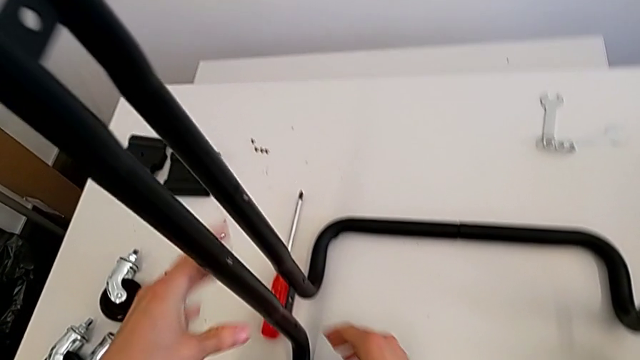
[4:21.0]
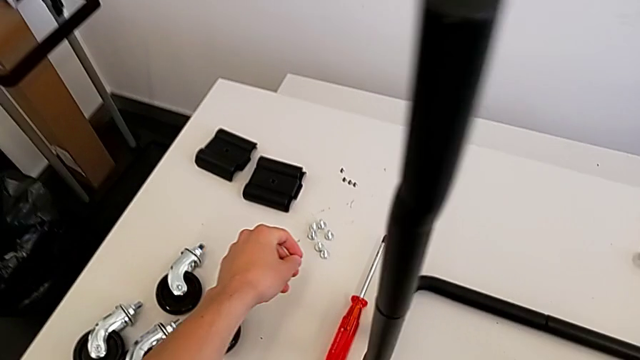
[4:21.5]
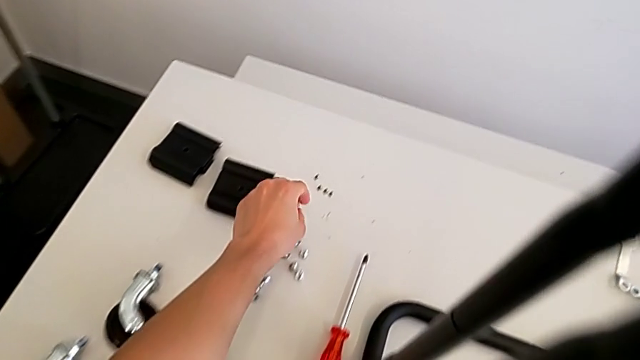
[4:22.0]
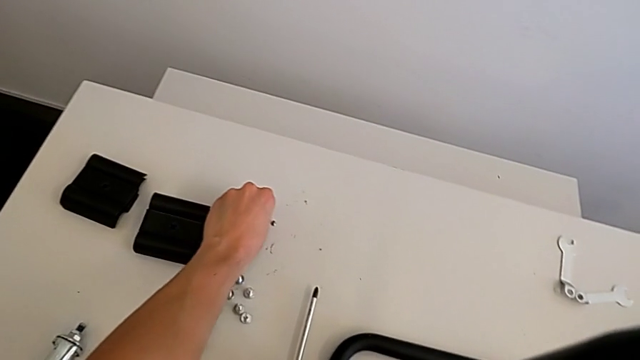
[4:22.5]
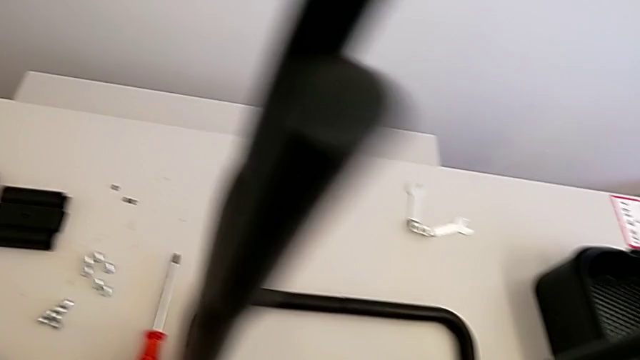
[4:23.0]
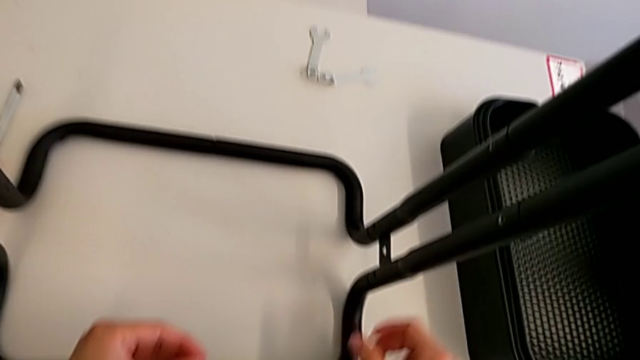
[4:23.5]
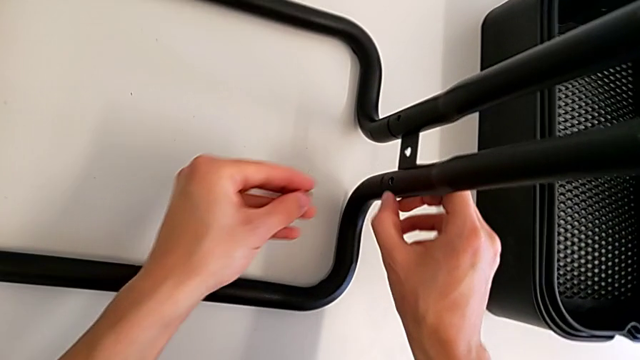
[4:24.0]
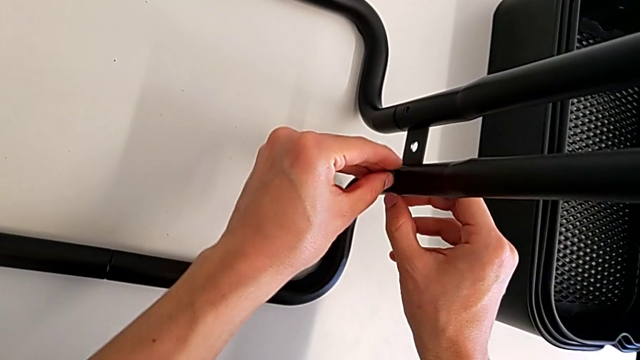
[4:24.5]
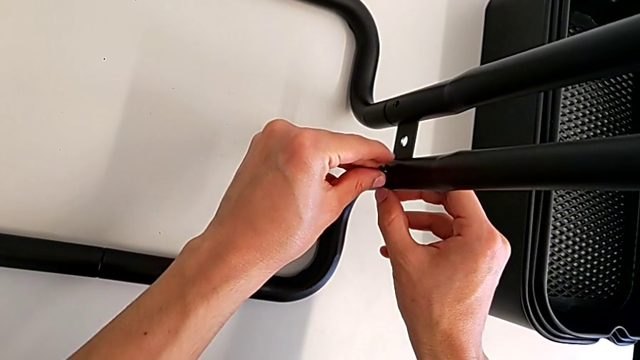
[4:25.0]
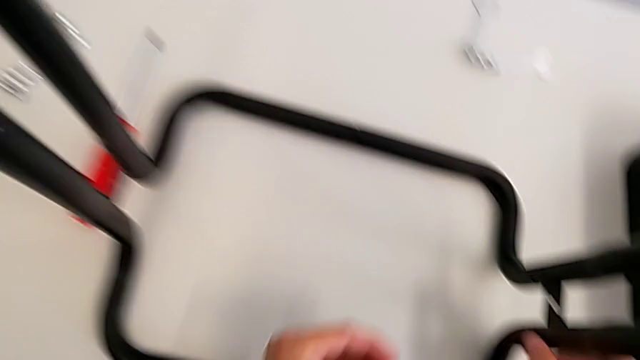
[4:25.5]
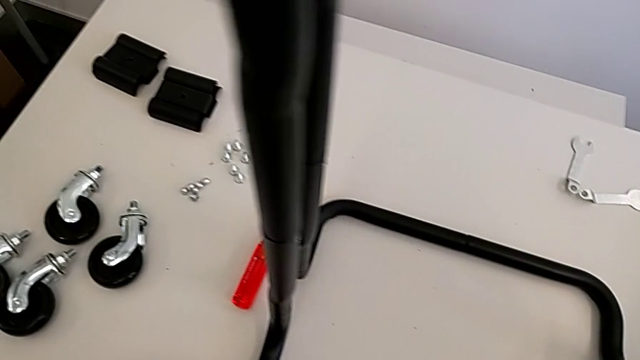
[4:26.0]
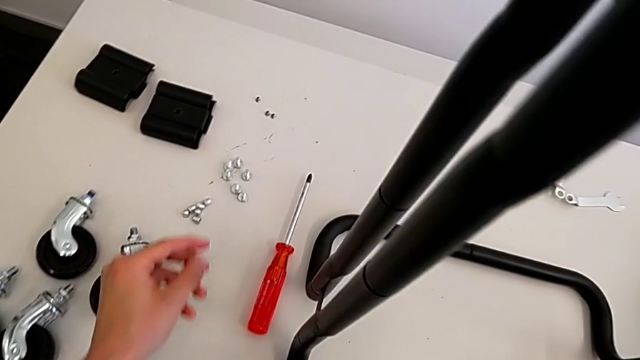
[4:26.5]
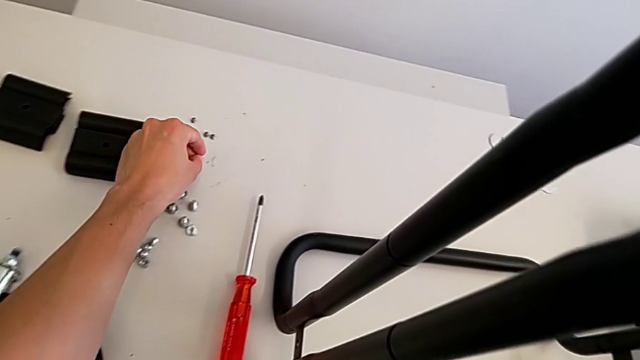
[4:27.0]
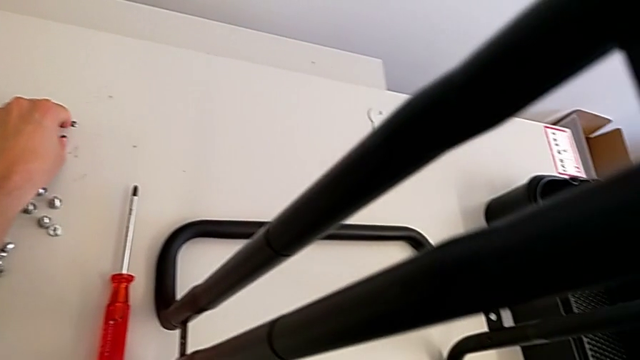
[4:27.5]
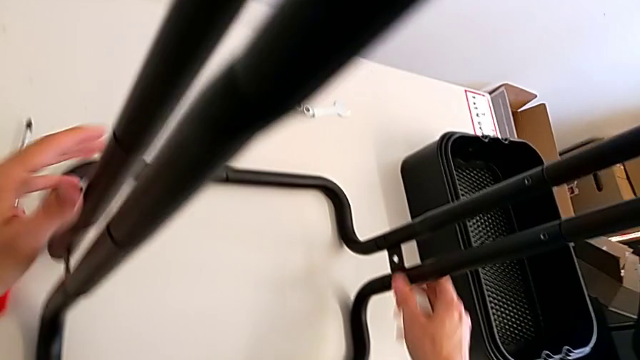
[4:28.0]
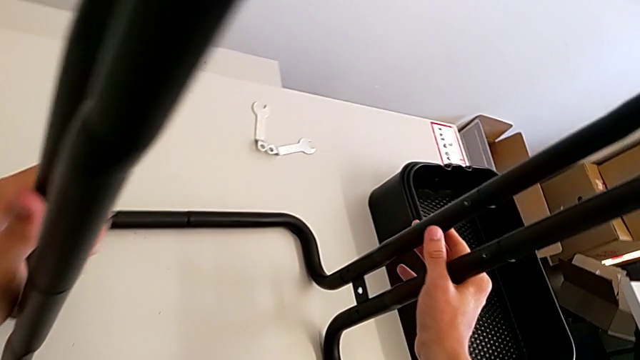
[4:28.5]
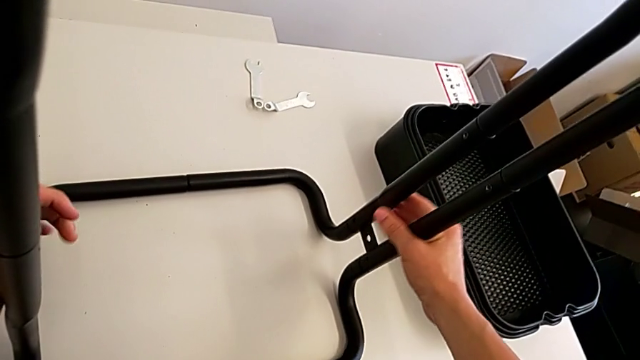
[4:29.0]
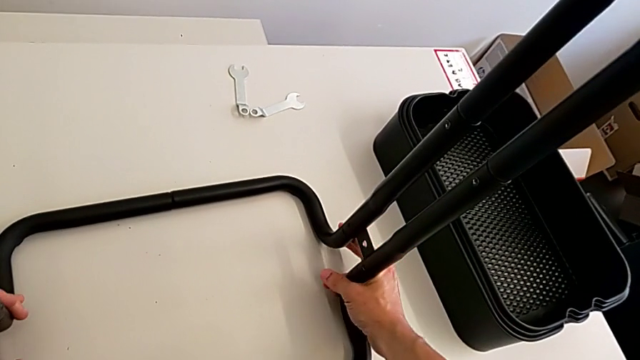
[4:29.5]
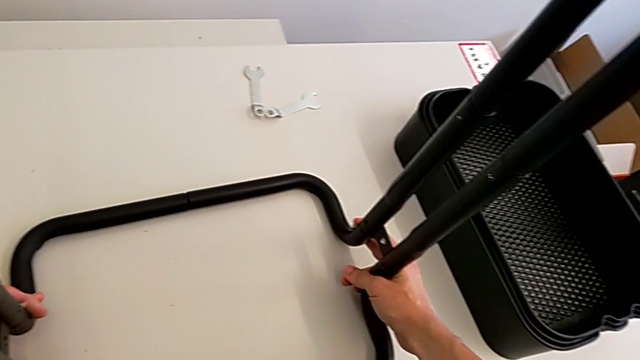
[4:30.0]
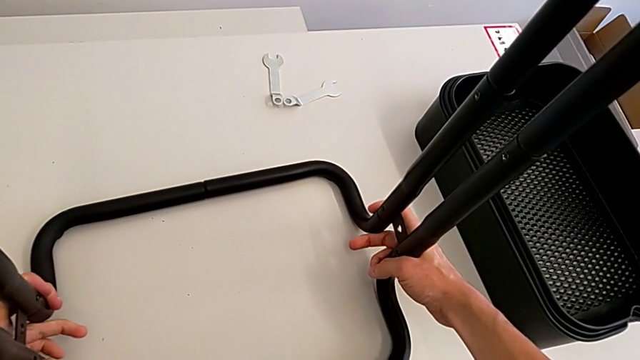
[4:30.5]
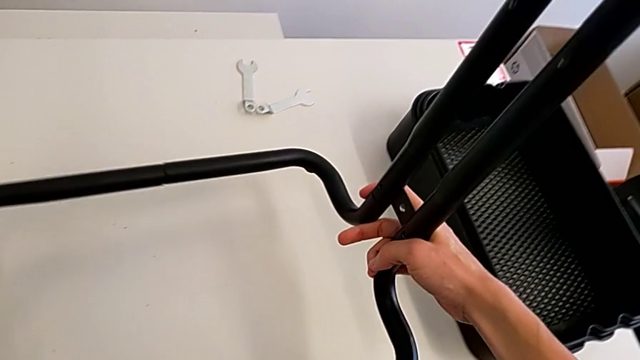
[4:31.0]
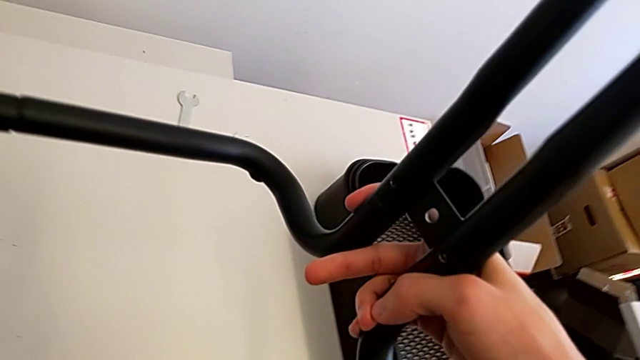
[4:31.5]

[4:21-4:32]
The camera wearer is screwing the bolts of both legs. They grab the bolt, insert it, place the screw and lift the base.

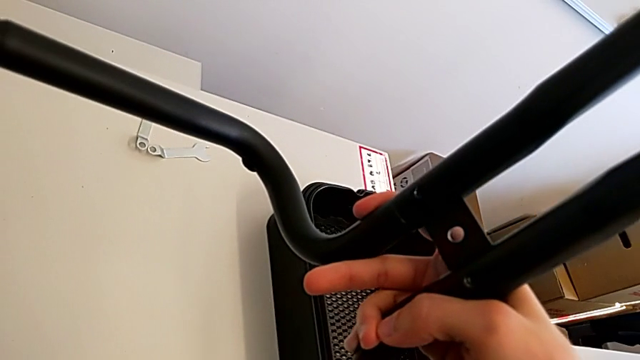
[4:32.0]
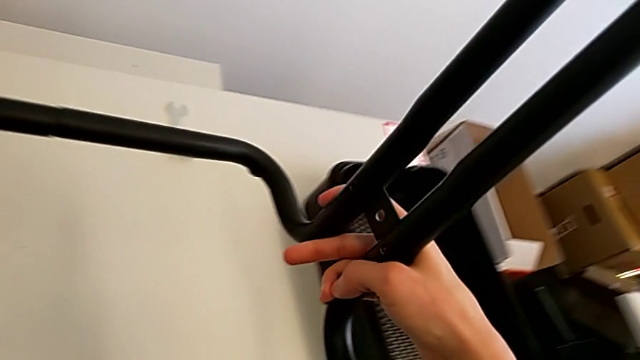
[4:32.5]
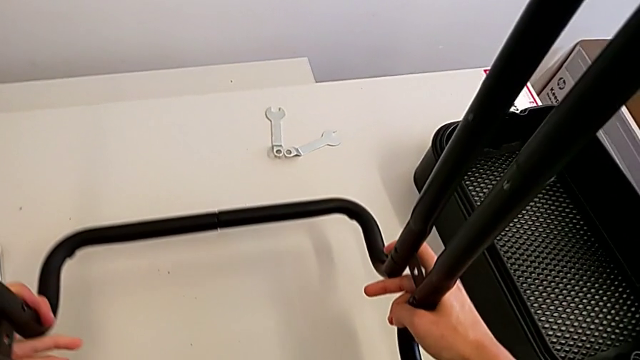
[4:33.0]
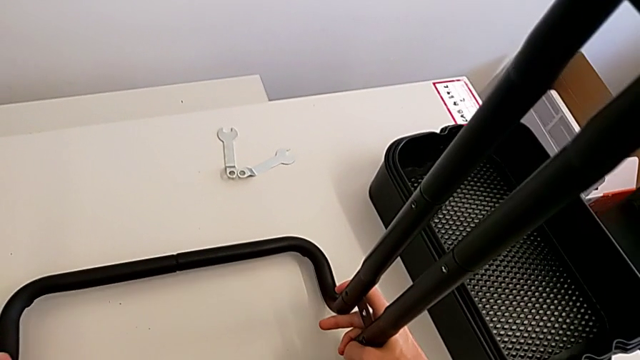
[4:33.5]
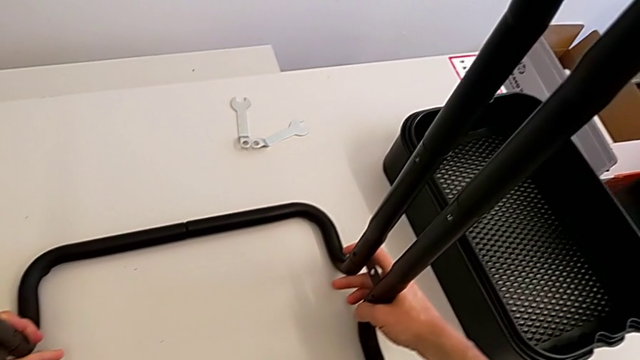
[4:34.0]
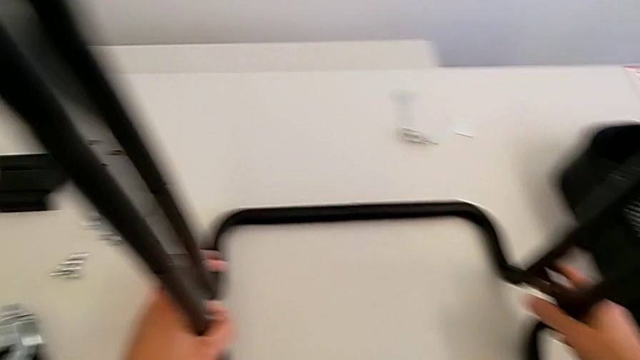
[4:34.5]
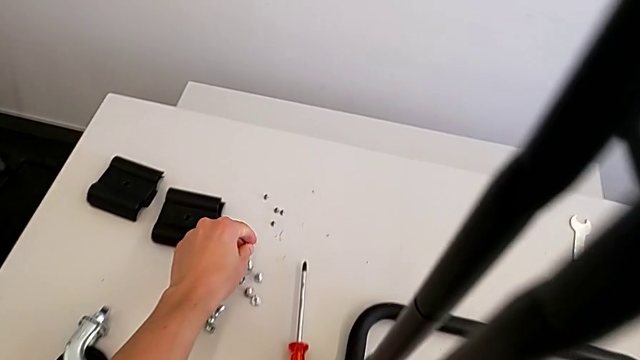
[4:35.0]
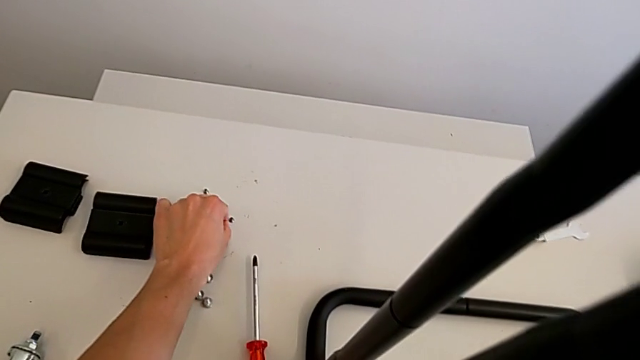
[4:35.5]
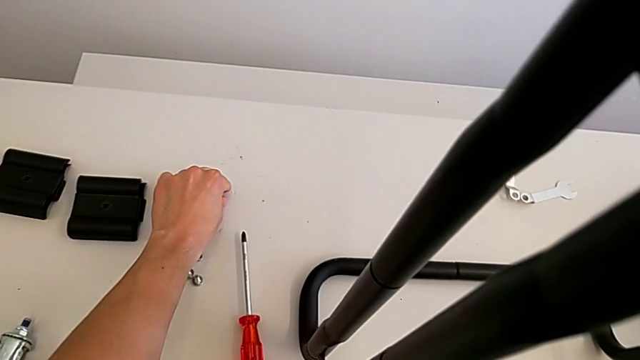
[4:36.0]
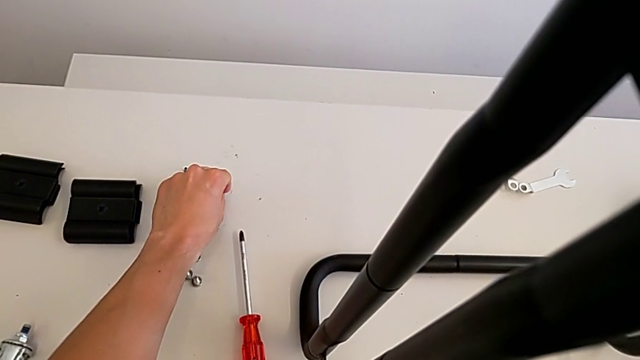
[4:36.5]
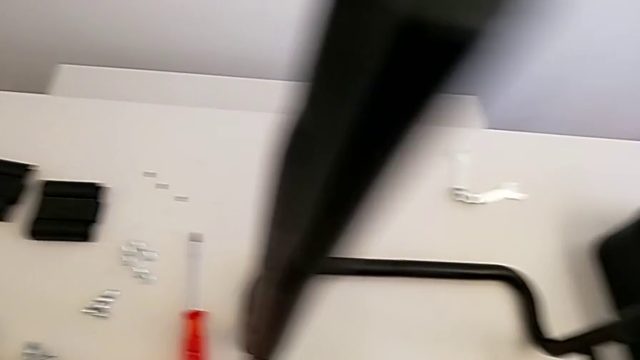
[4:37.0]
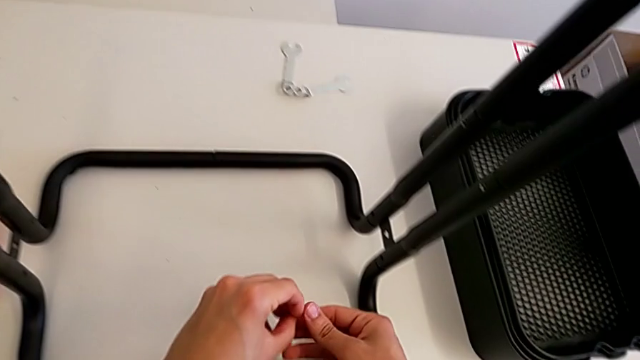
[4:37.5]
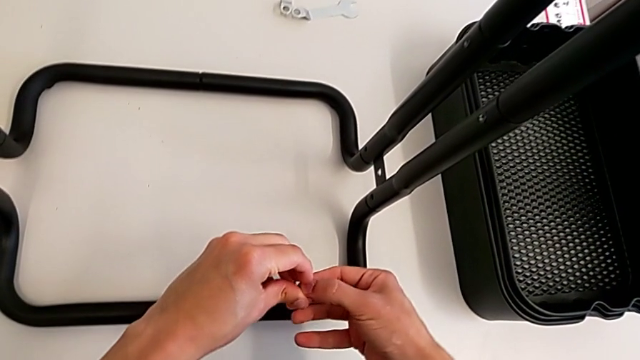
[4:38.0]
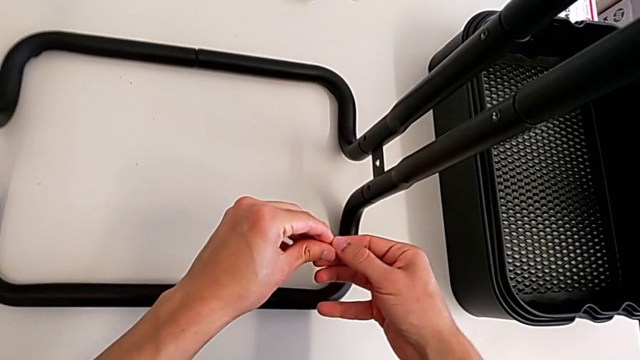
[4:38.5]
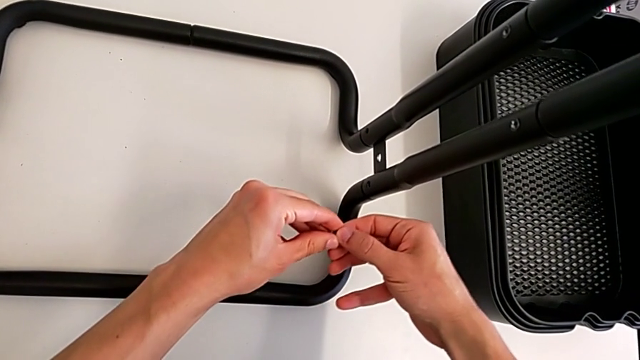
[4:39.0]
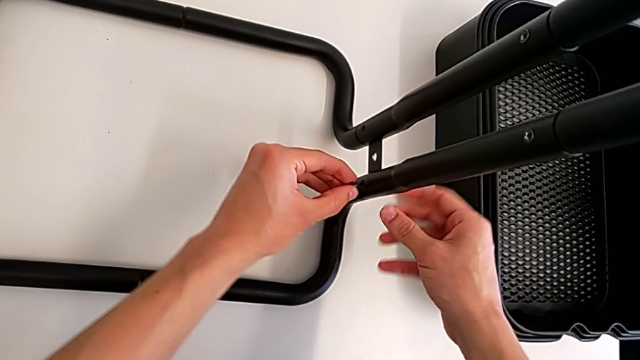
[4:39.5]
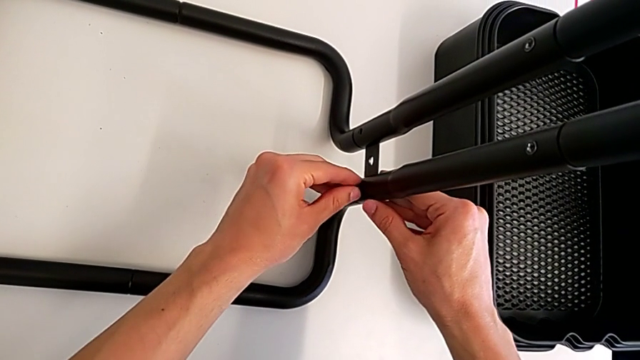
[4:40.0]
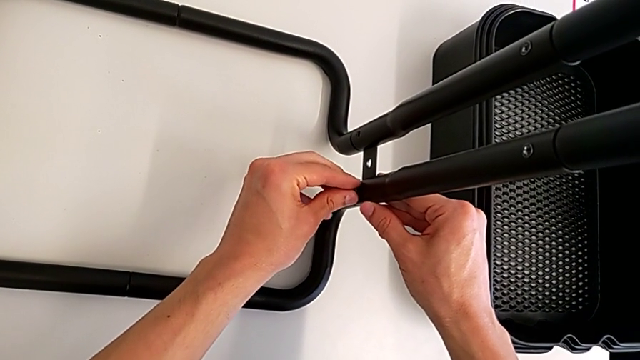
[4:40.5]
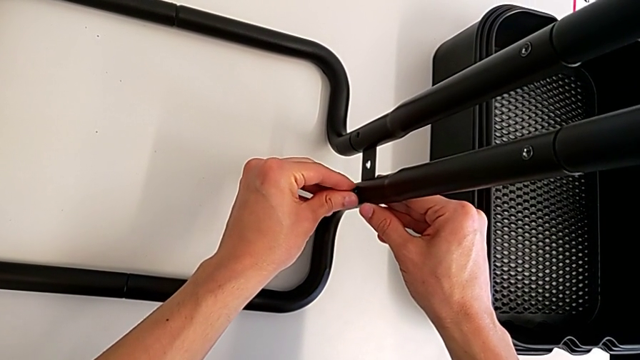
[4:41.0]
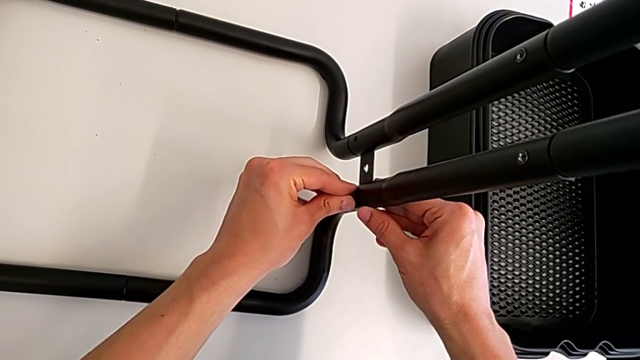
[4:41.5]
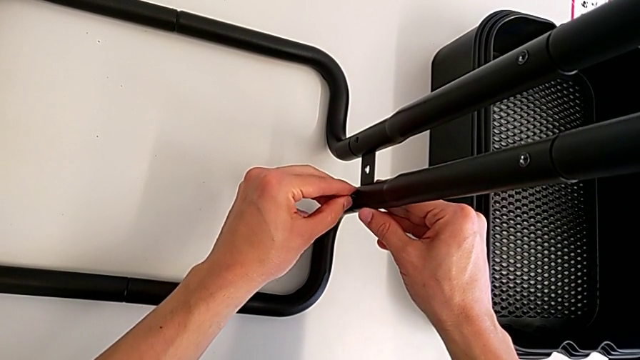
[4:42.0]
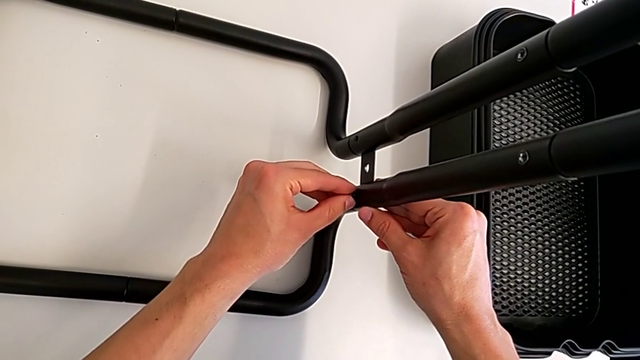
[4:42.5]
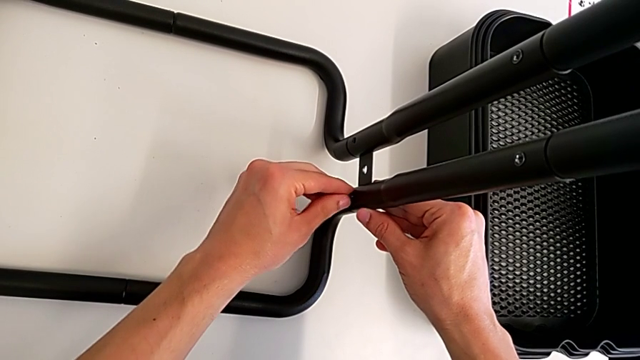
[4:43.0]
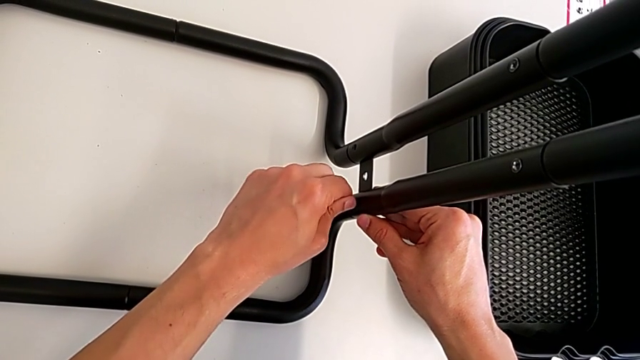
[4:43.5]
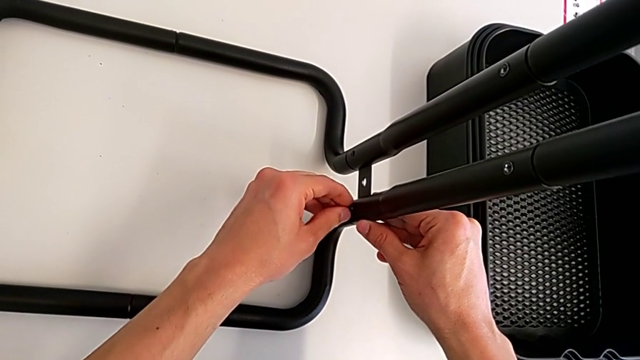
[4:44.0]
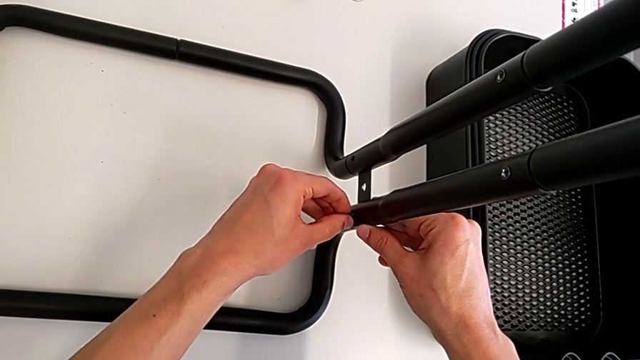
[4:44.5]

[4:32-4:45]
The camera wearer is screwing the bolts of both legs. They place the base, grab the bolt and begin to insert it.
